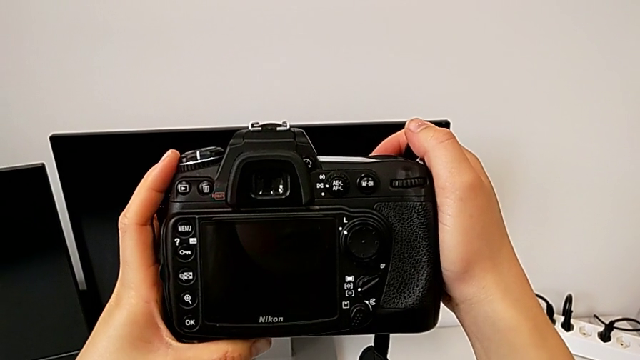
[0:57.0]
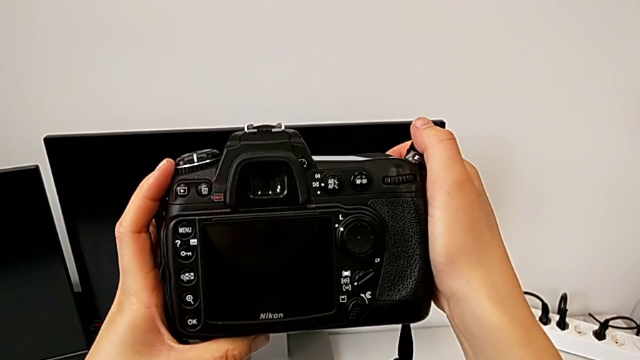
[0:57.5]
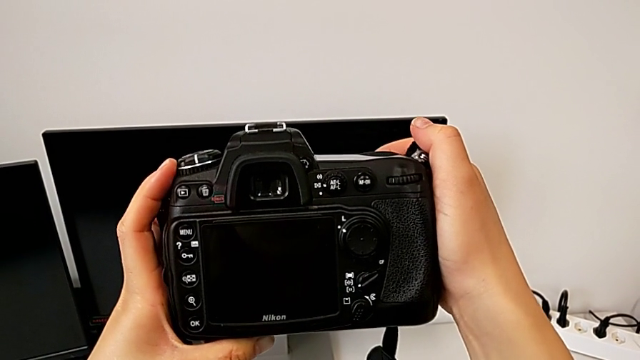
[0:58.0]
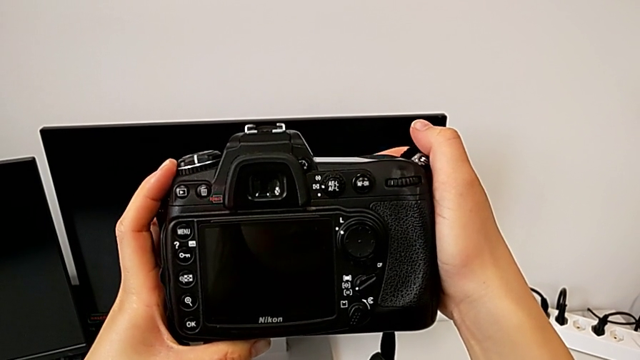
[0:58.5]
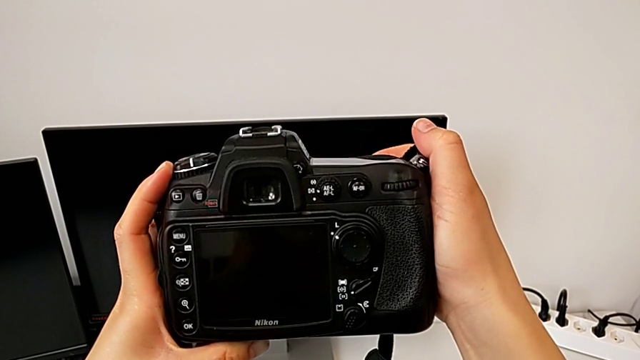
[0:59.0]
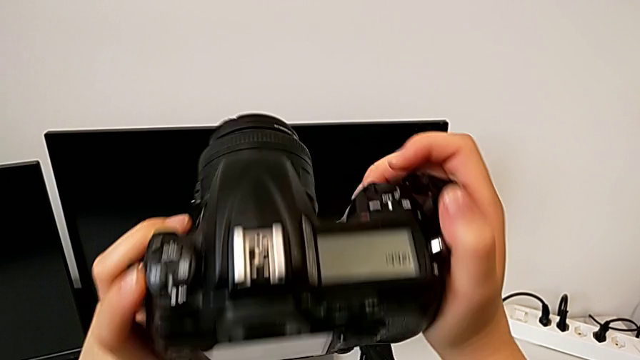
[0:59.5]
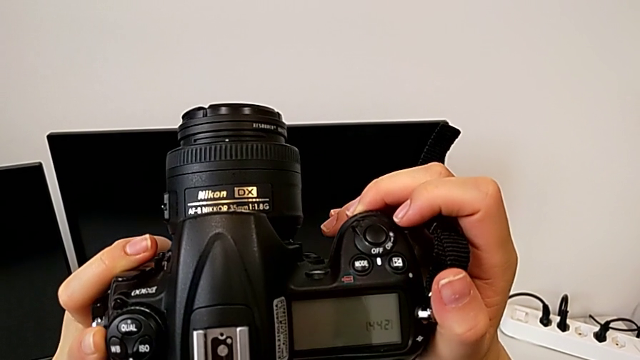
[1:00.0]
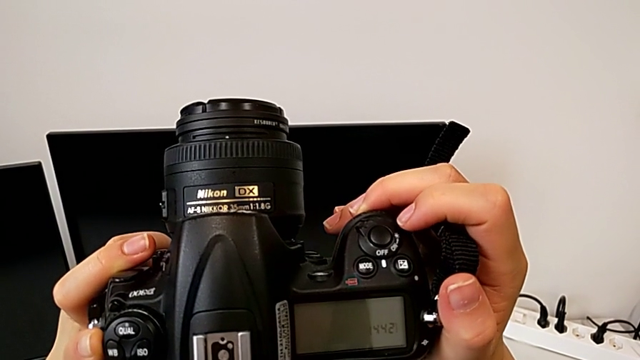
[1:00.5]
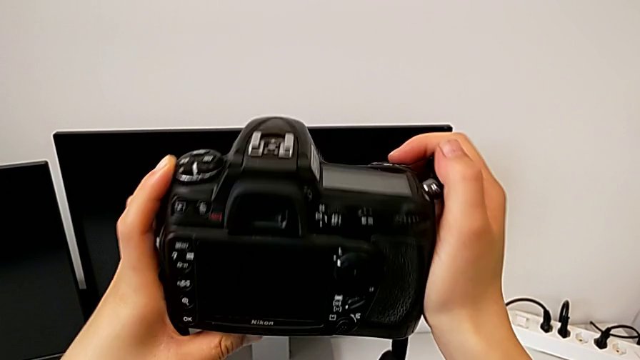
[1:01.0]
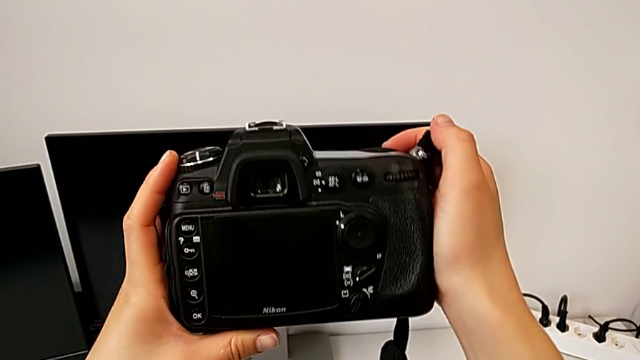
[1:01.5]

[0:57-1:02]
The camera wearer turns off their DSLR. They slide the power button and rotate the DSLR.

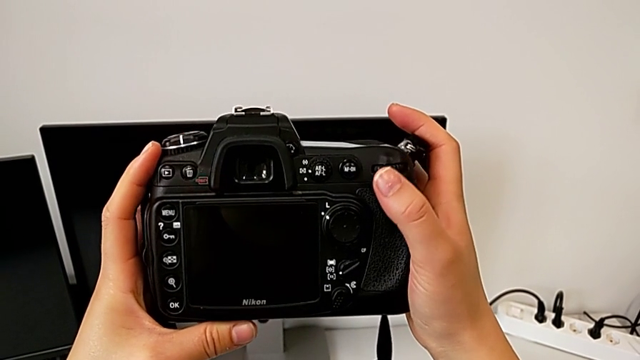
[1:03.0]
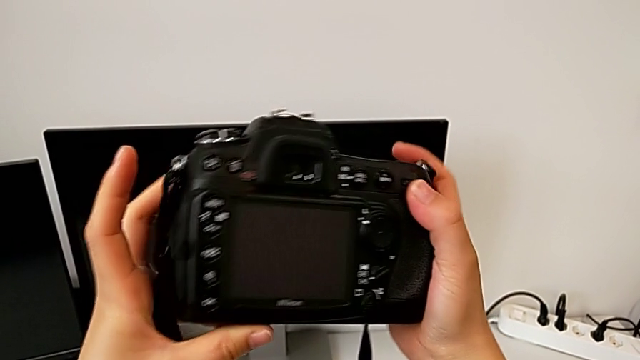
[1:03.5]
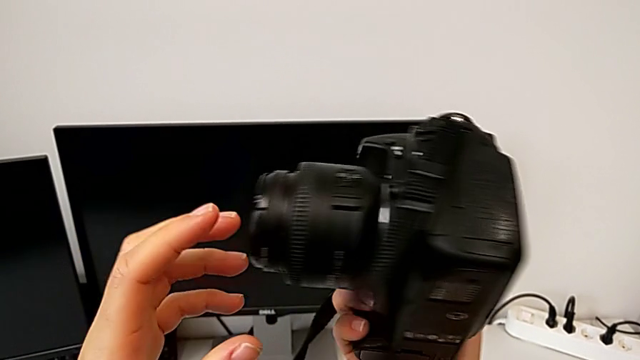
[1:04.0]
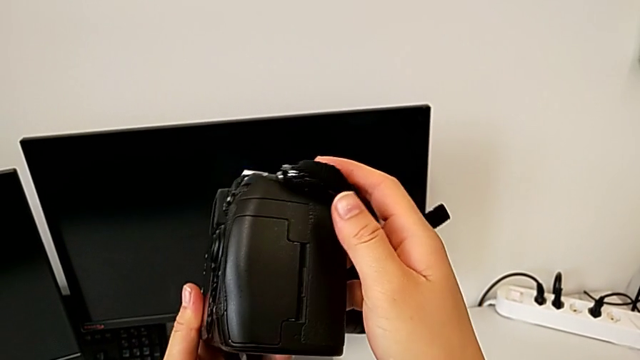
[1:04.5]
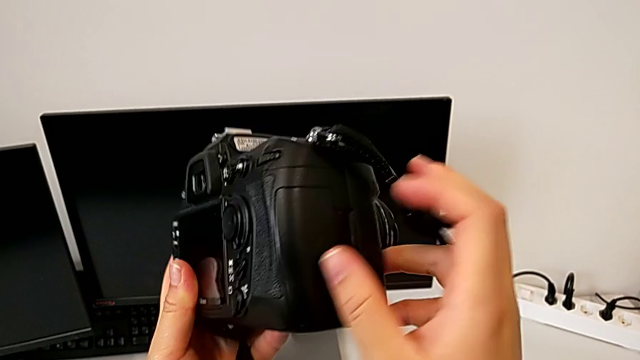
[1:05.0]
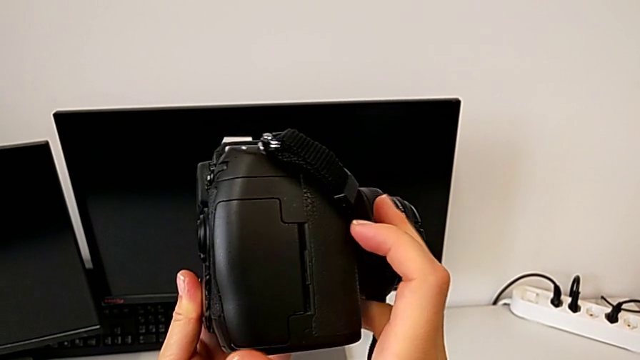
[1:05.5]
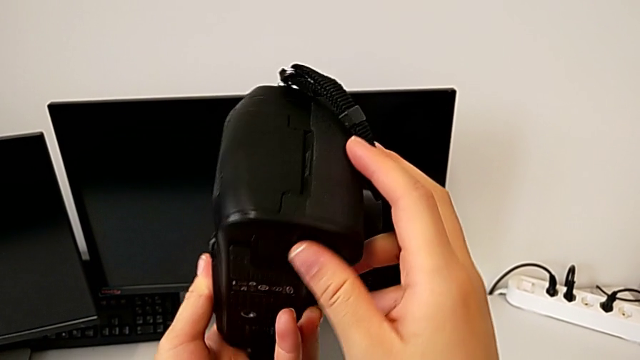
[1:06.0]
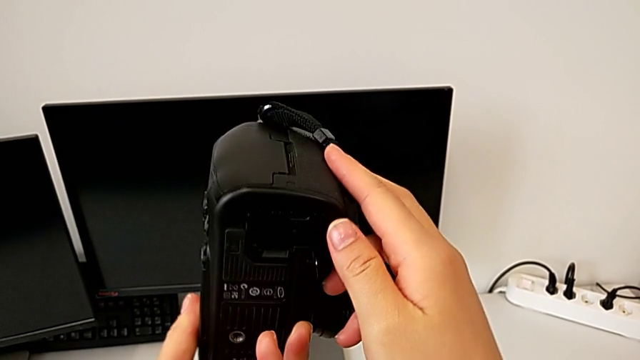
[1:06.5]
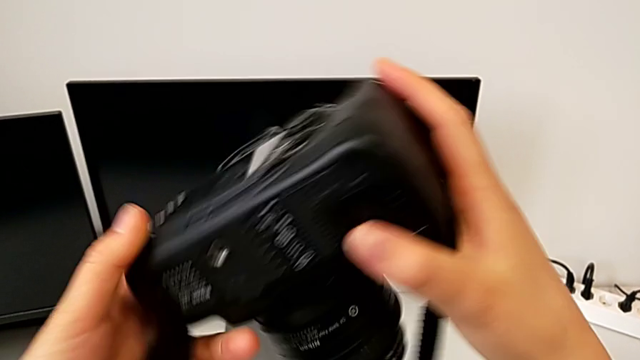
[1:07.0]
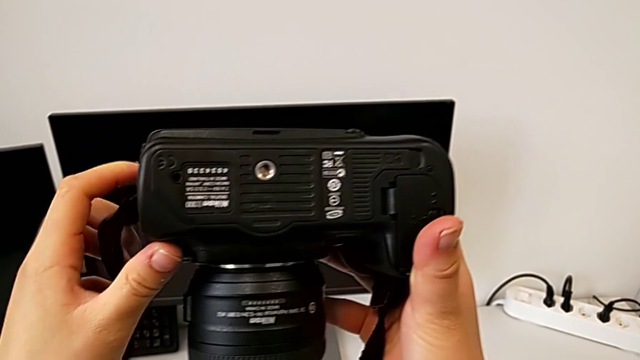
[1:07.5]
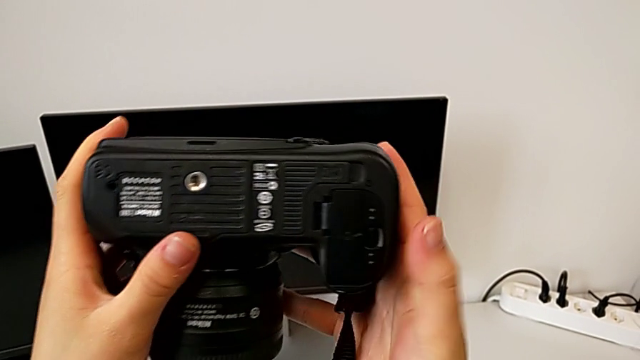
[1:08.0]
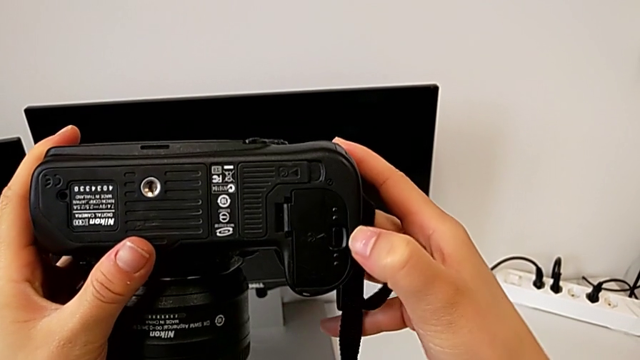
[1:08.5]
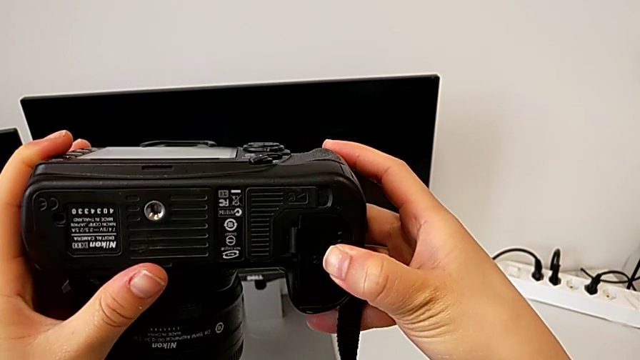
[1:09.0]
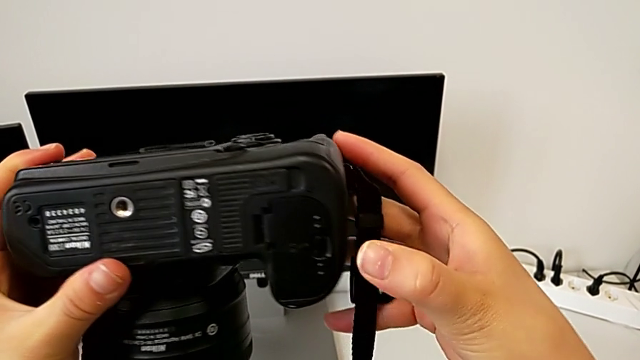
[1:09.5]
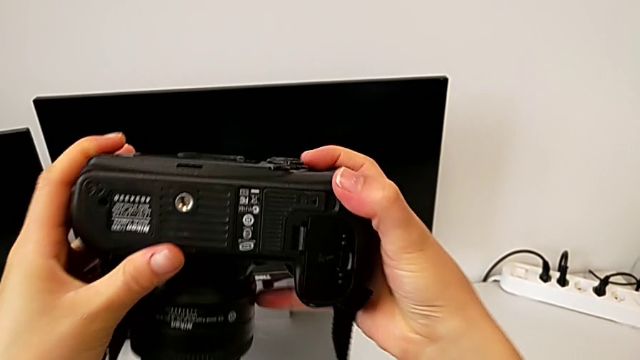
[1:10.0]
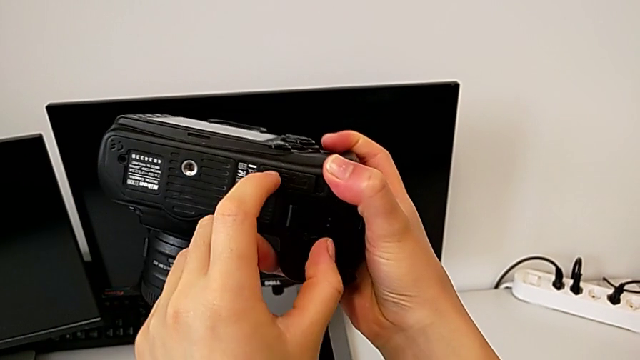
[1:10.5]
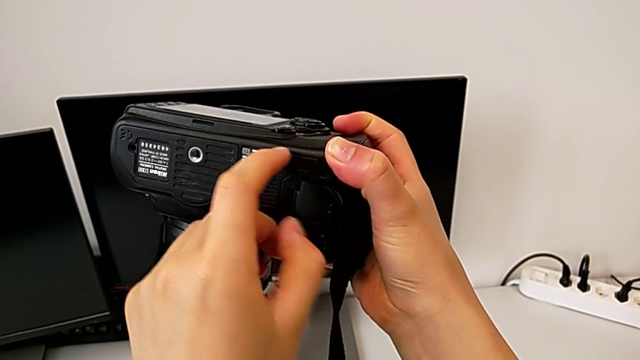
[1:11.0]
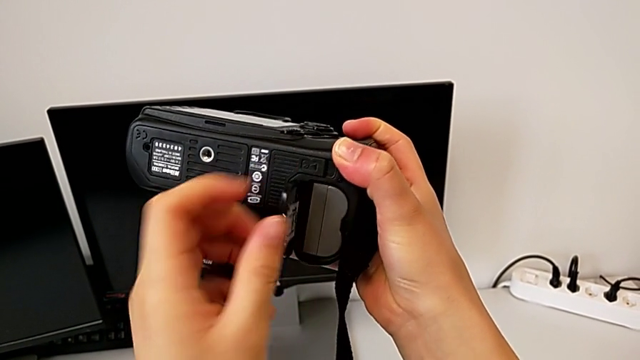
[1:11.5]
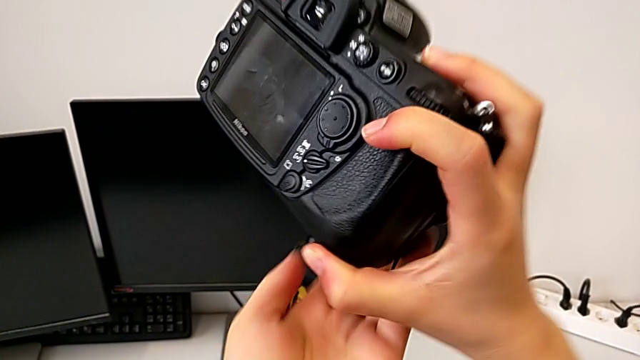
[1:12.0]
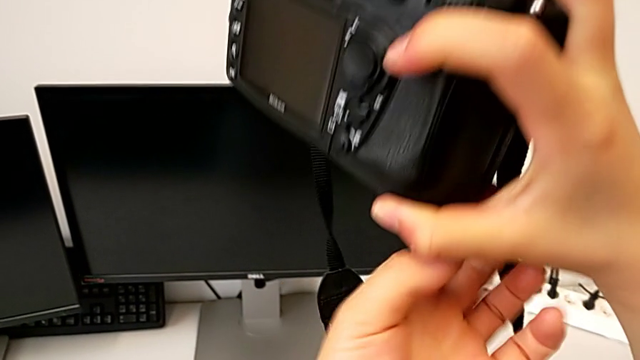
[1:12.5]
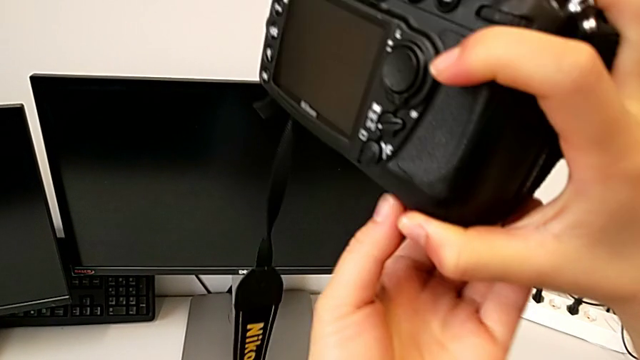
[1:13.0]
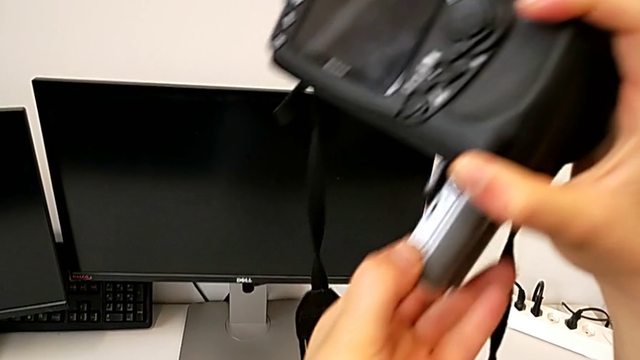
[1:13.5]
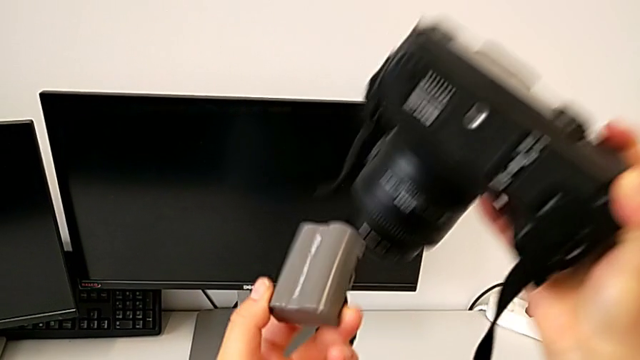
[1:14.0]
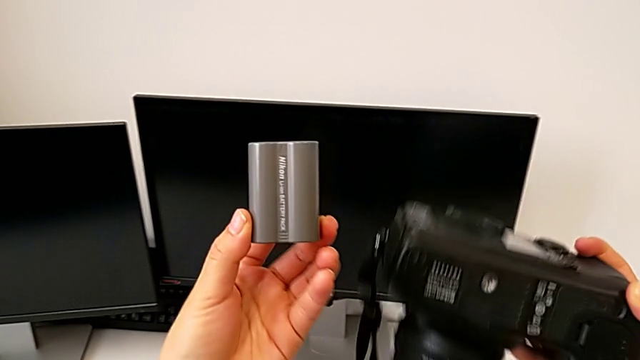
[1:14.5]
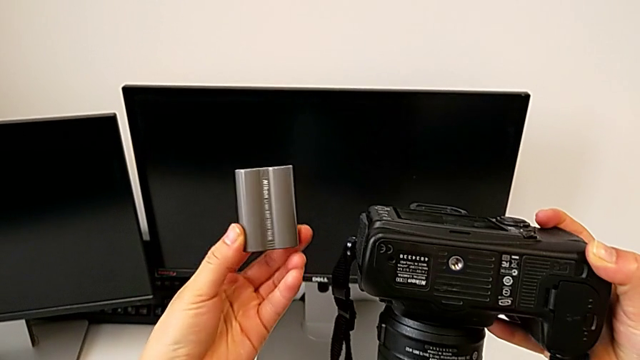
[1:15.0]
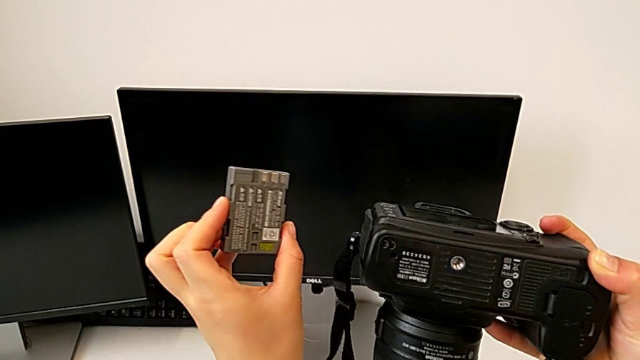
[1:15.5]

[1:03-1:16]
The camera wearer removes the battery. They inspect the DSLR, open the battery door, withdraw the battery and hold it.

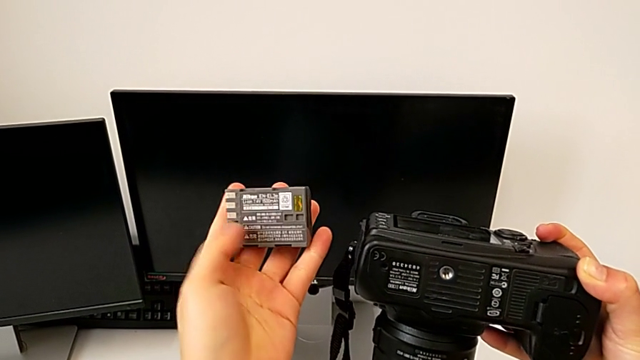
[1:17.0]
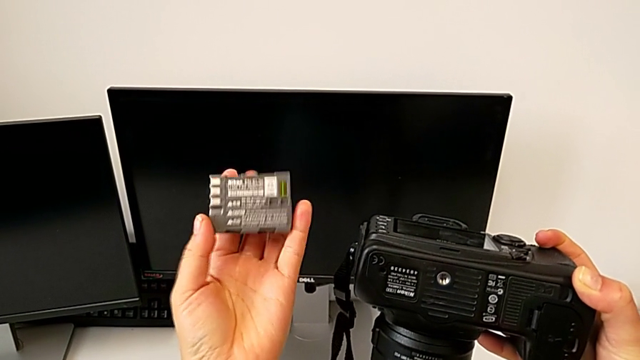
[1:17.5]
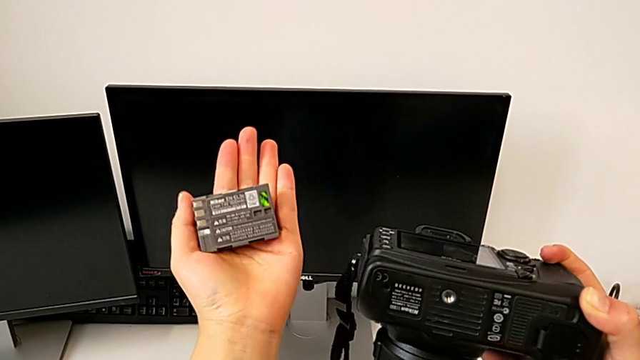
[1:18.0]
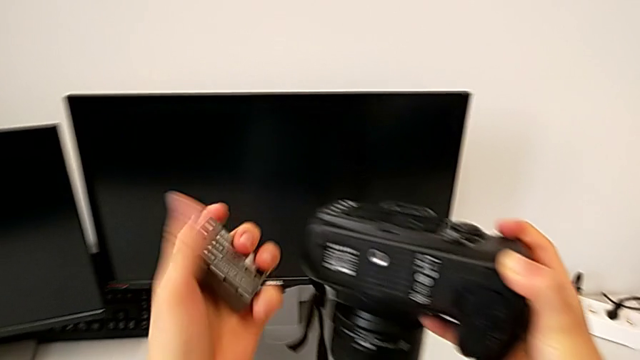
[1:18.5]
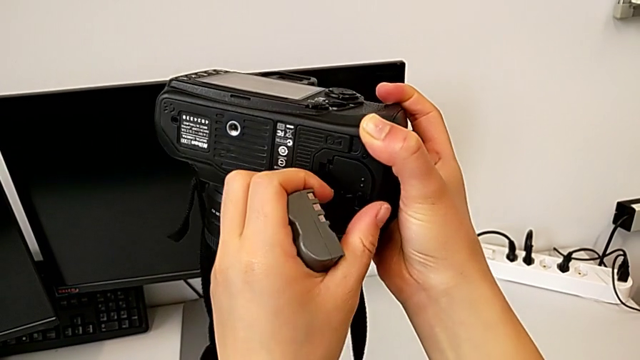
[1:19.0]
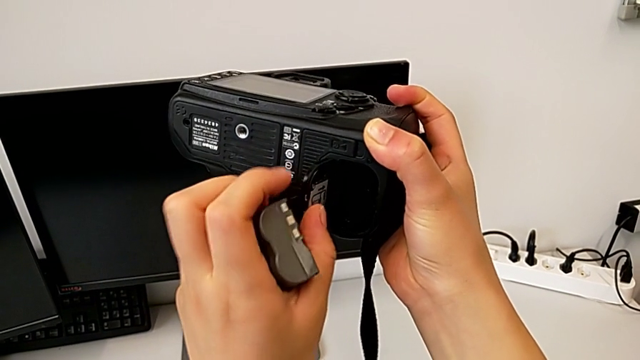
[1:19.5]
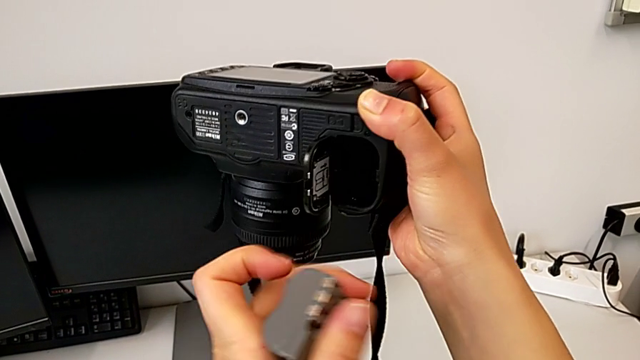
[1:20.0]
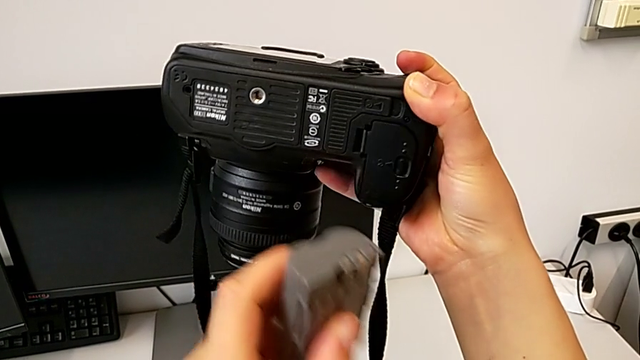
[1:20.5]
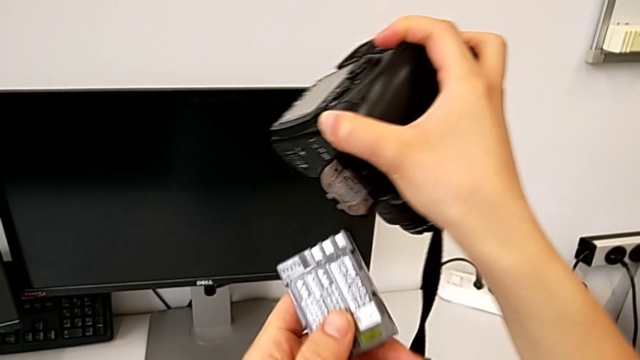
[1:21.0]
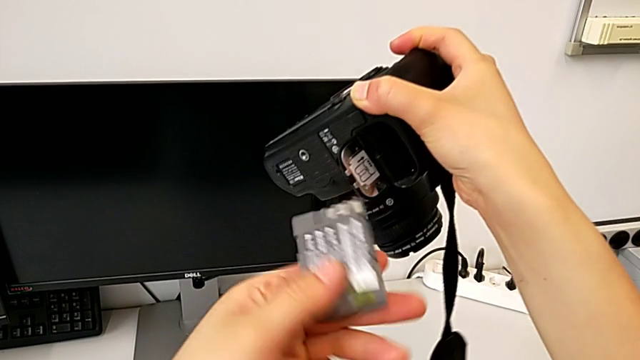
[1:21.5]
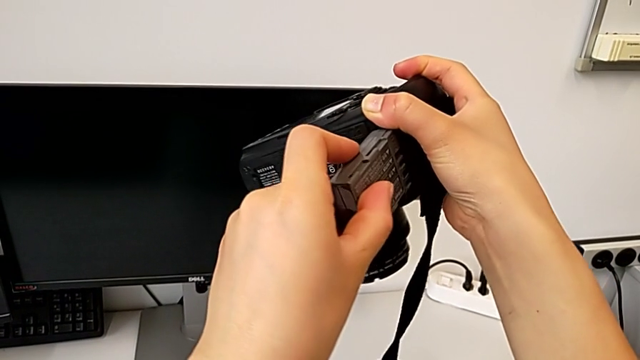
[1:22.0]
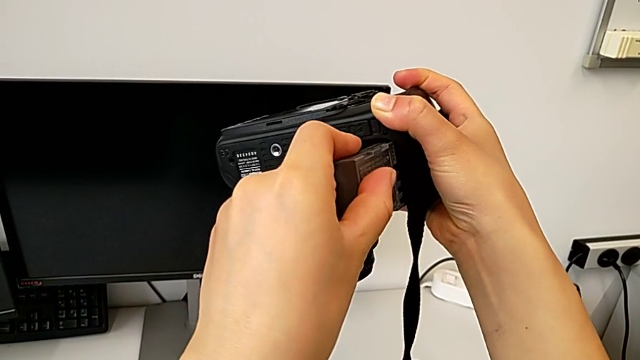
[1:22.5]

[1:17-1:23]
The camera wearer is inserting a battery into the DSLR. They open the battery door and begin to insert the battery.
